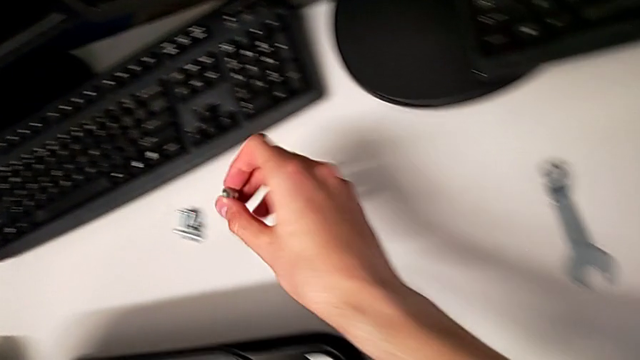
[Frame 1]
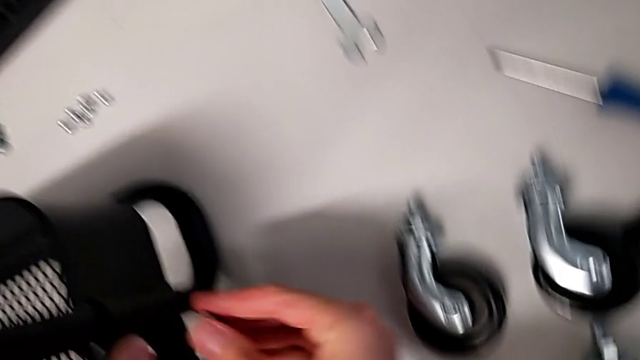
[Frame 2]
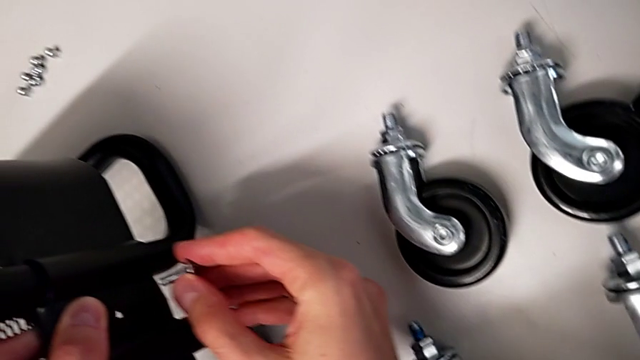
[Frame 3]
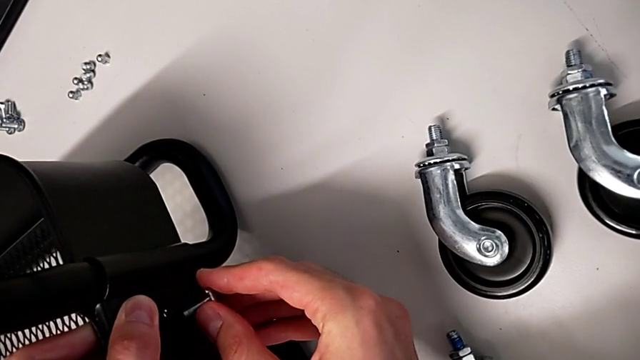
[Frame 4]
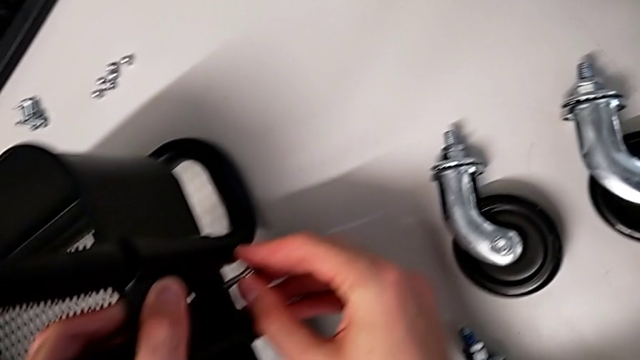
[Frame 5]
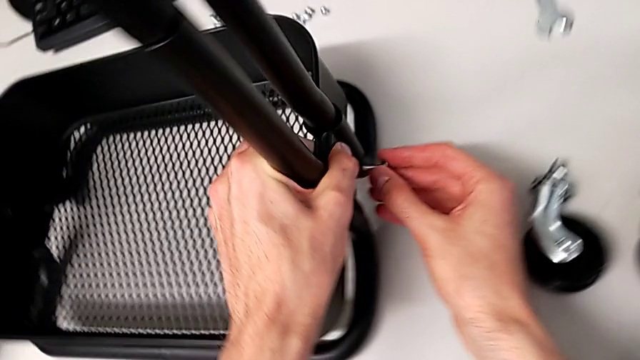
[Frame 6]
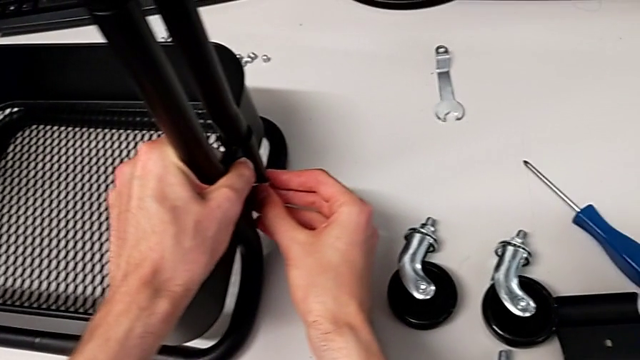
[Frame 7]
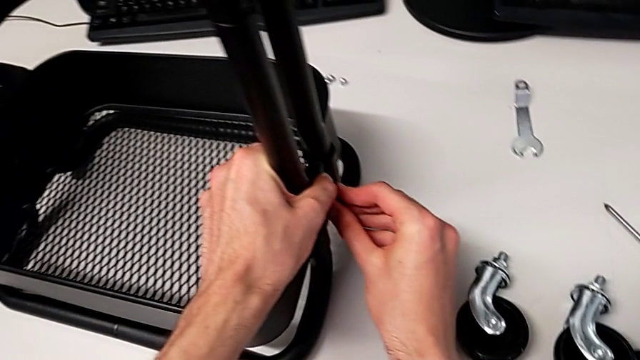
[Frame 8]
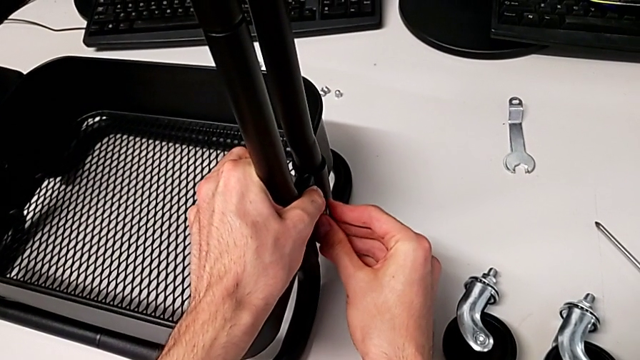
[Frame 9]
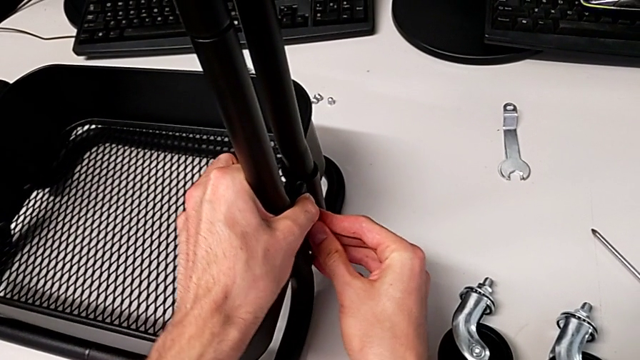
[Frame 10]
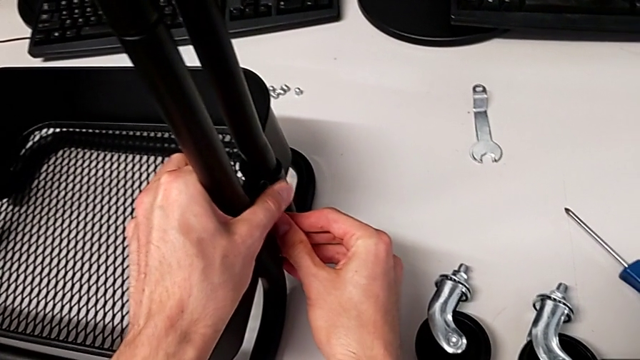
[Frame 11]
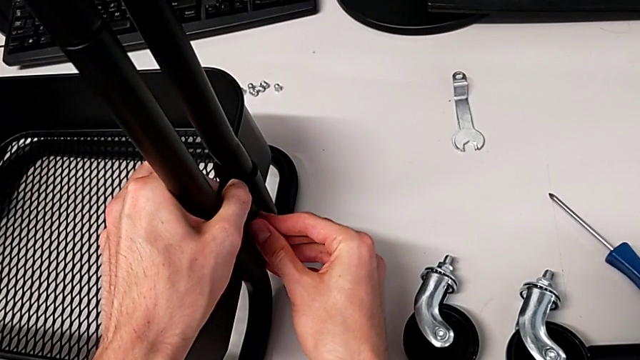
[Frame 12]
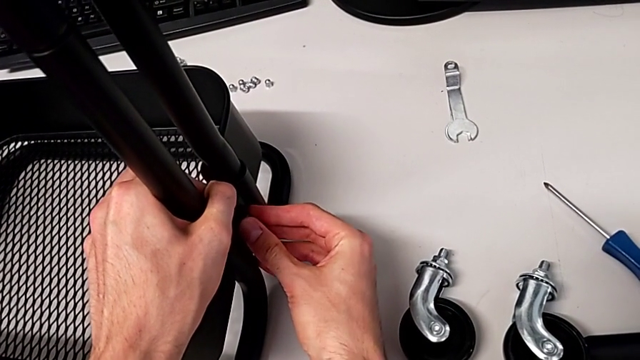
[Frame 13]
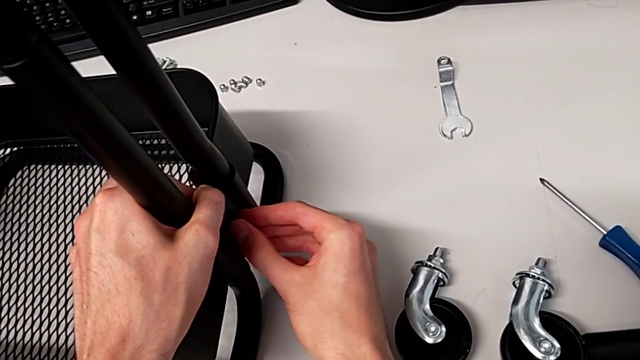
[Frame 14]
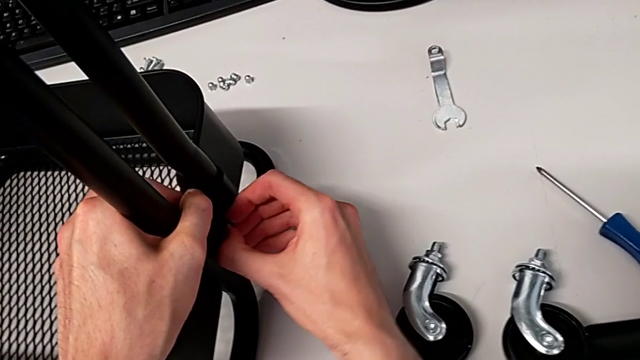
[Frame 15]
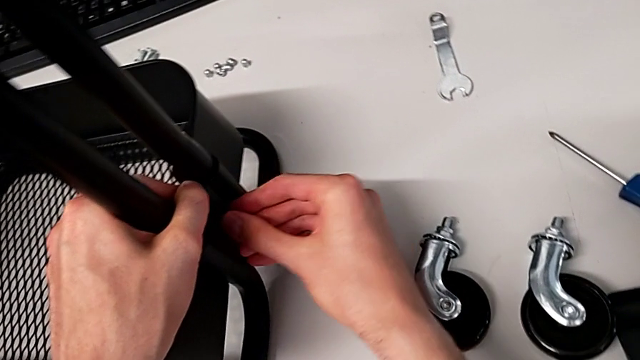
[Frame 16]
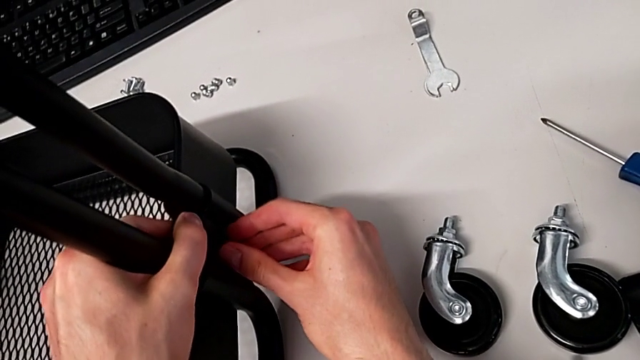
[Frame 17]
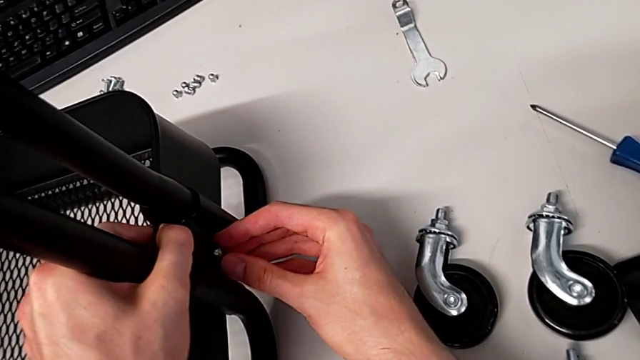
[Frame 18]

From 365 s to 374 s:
The camera wearer is placing the grid tray on the rolling cart. They begin to insert the screw.

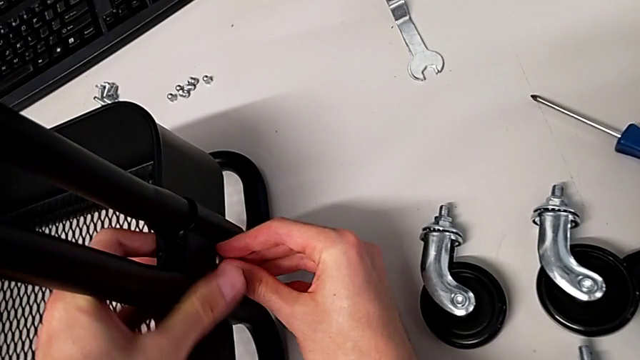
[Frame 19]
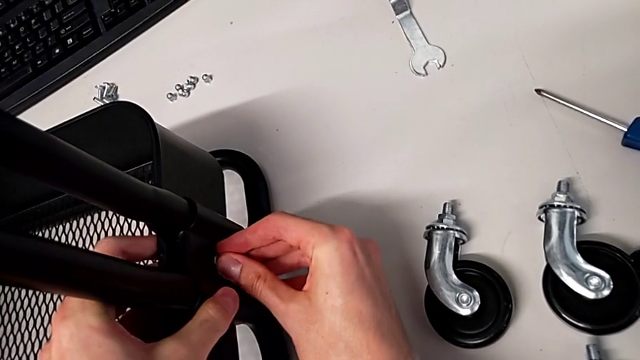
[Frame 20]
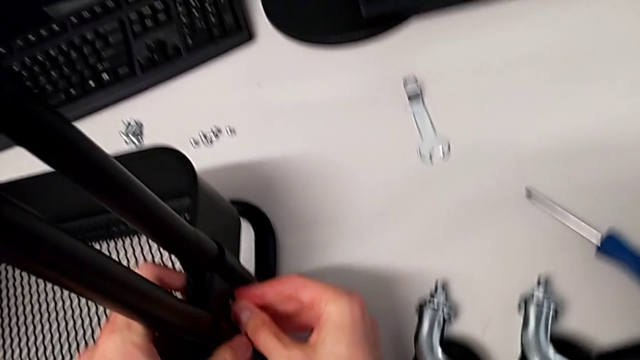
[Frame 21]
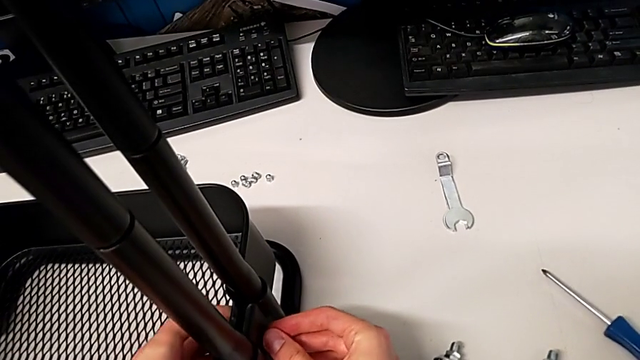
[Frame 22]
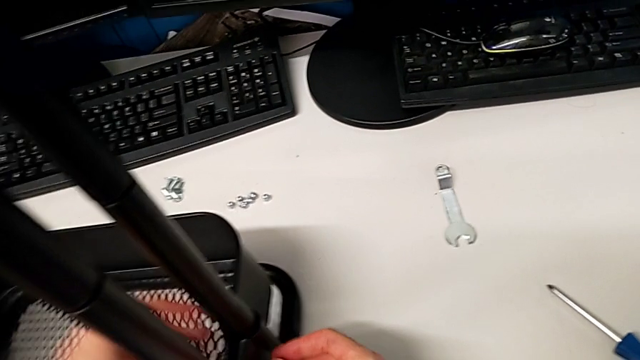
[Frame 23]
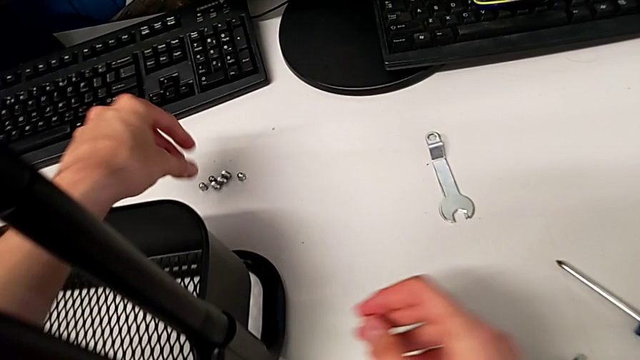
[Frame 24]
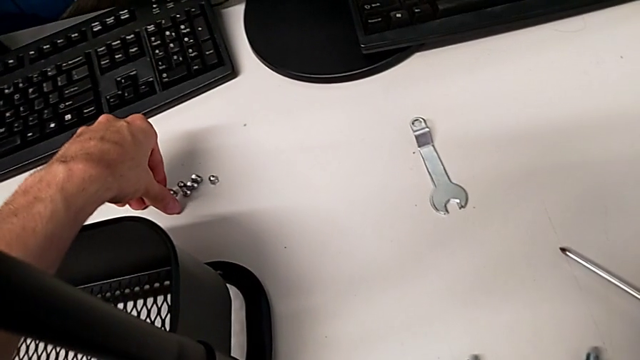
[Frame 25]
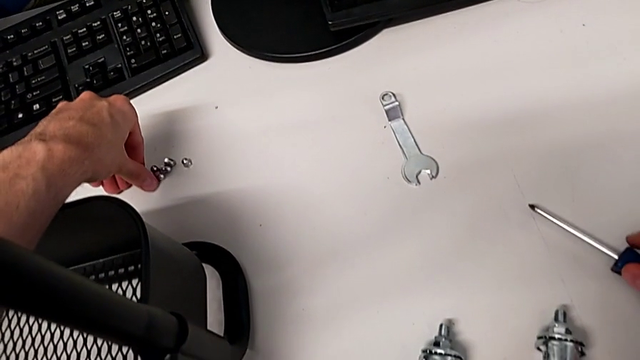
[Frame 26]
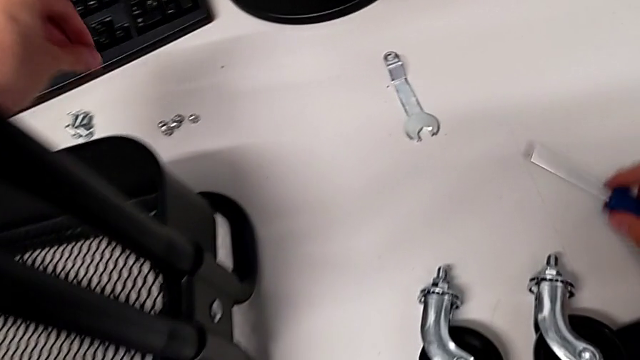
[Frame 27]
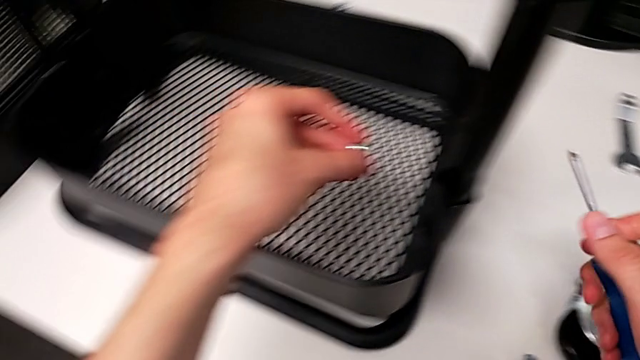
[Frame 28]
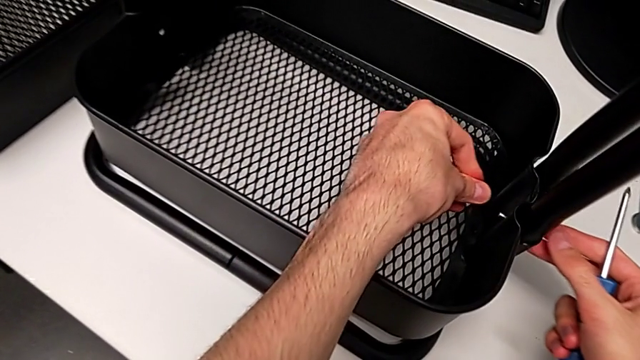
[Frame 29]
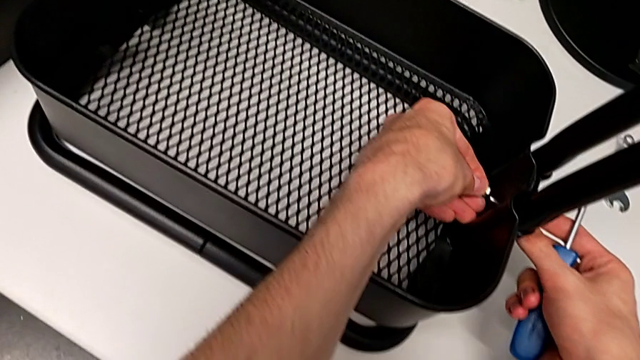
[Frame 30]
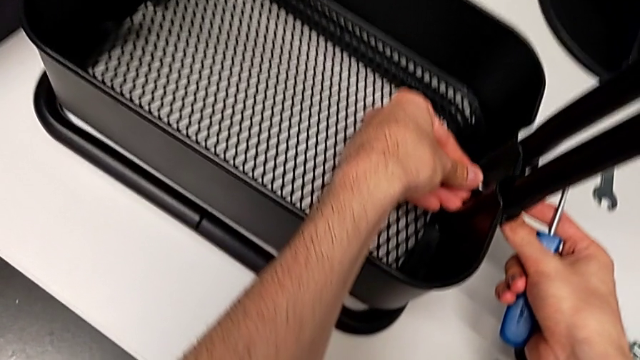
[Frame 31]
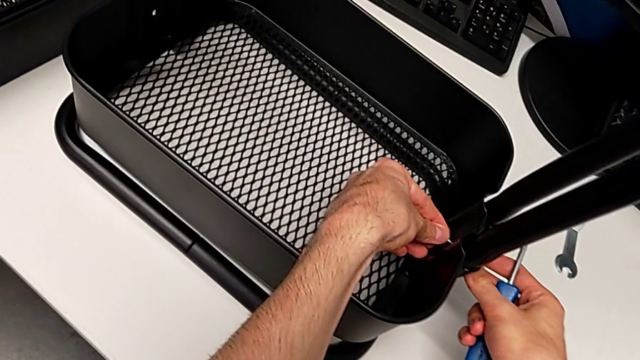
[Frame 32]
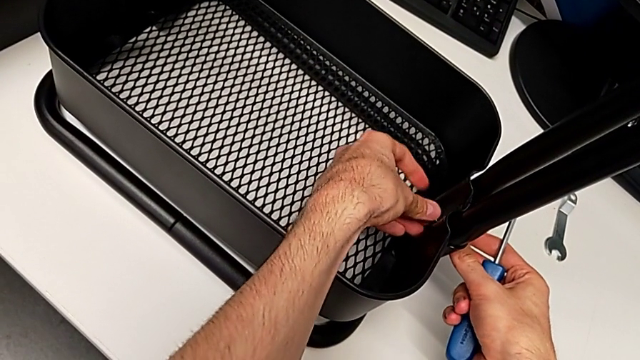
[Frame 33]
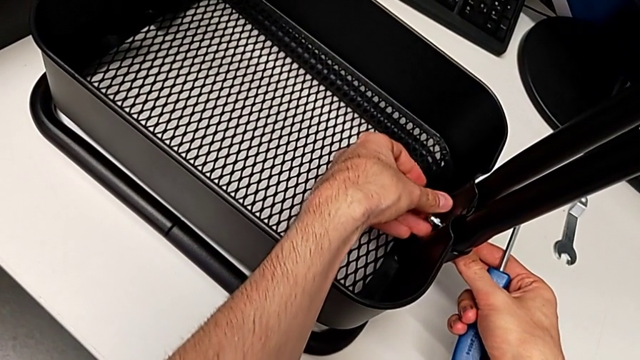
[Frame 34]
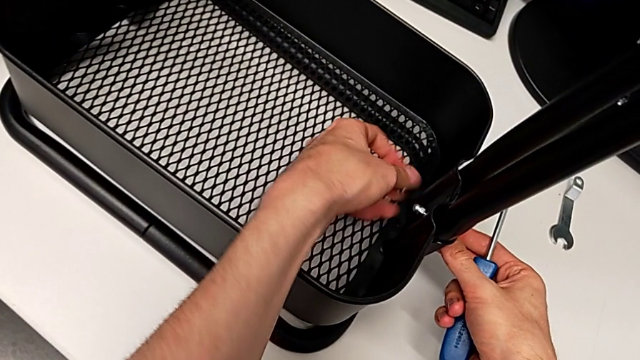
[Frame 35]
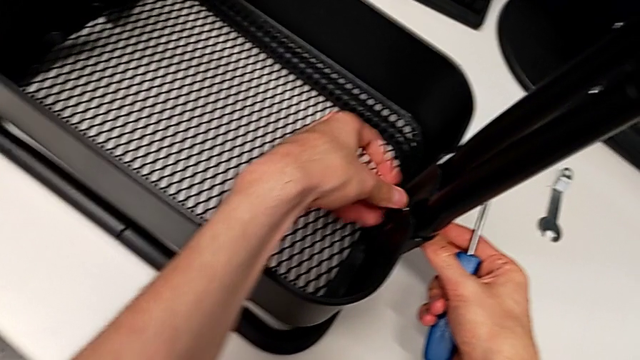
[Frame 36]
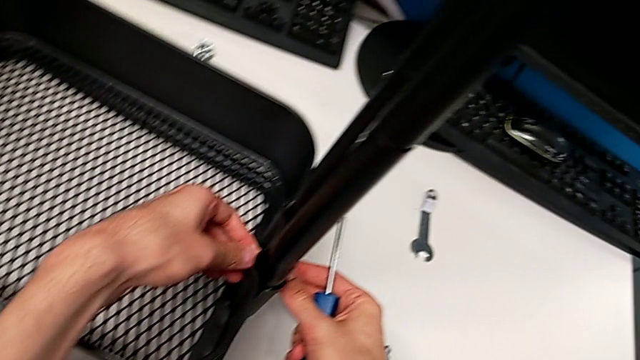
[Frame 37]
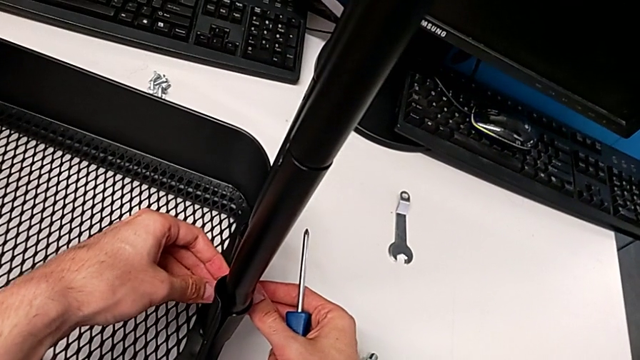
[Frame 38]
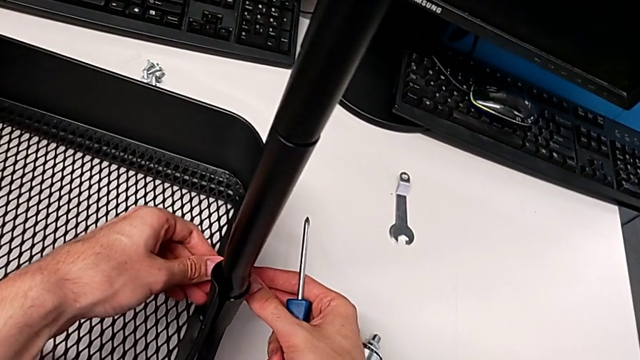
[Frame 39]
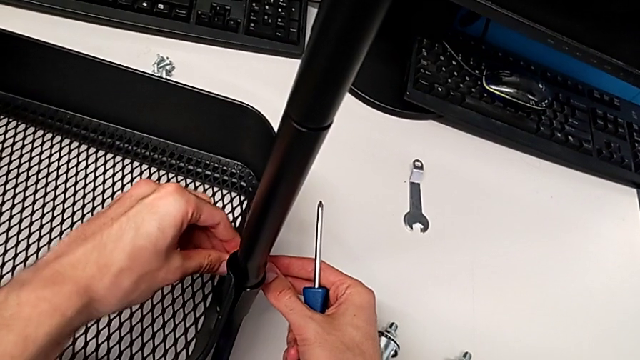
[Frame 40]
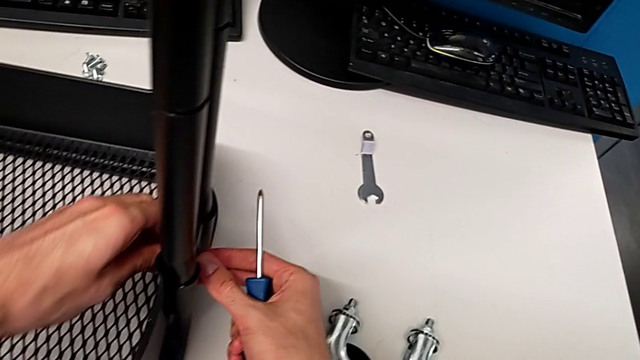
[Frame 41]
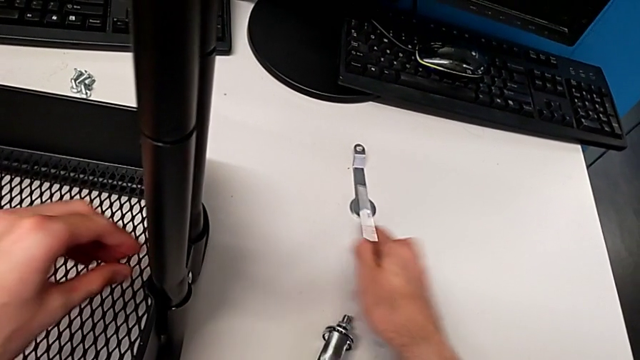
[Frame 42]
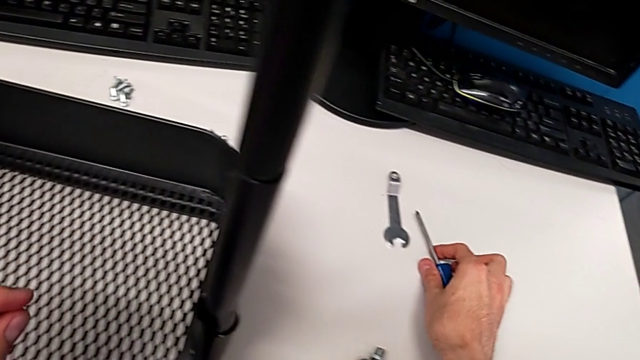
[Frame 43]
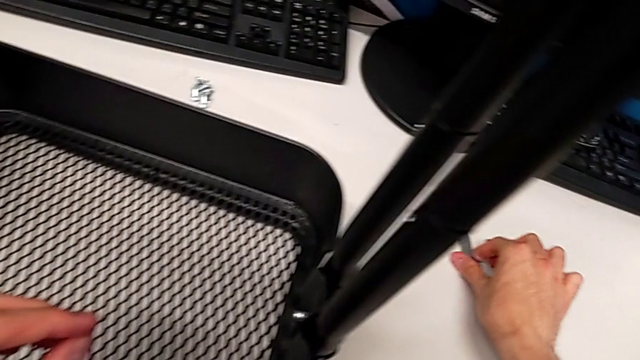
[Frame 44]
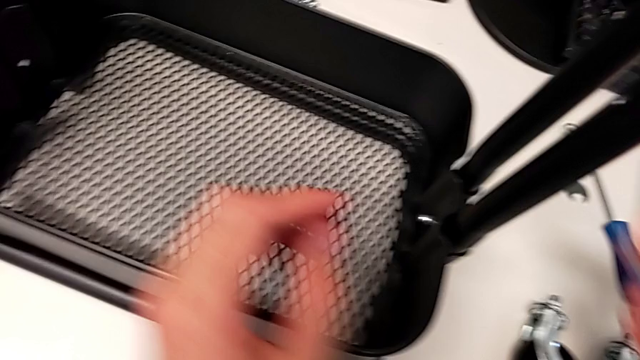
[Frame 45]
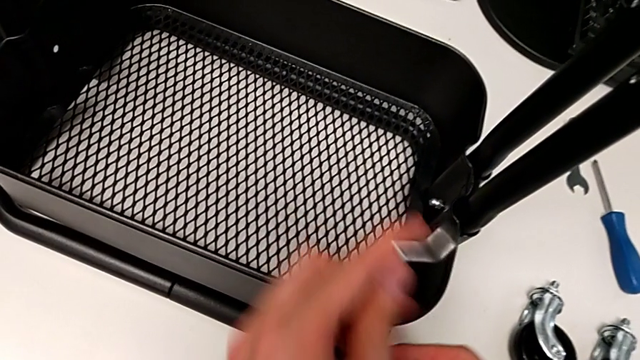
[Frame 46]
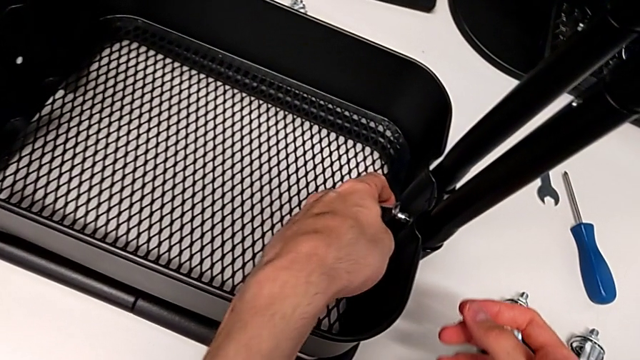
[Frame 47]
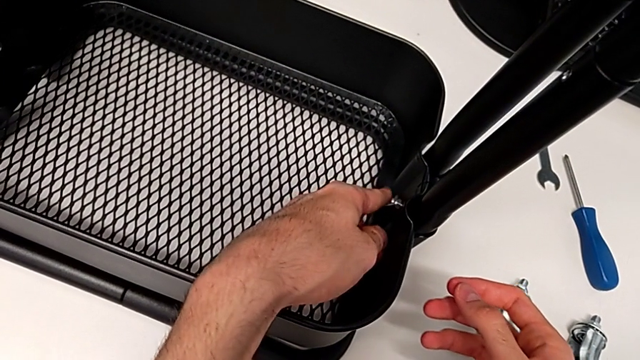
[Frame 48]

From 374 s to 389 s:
The camera wearer is placing the grid tray on the rolling cart. They keep inserting the screw.
